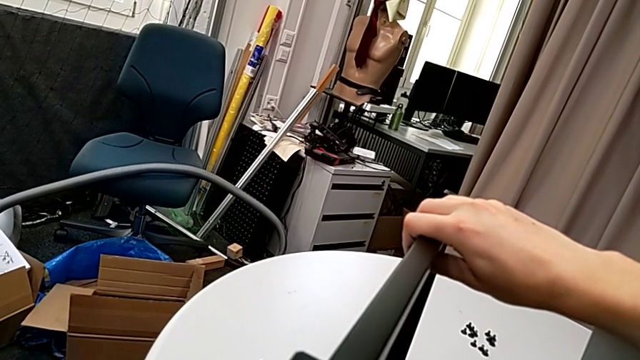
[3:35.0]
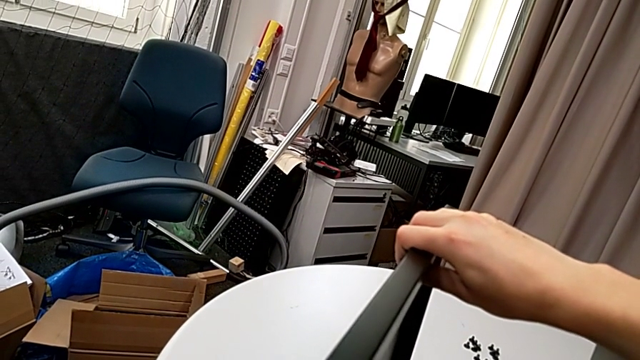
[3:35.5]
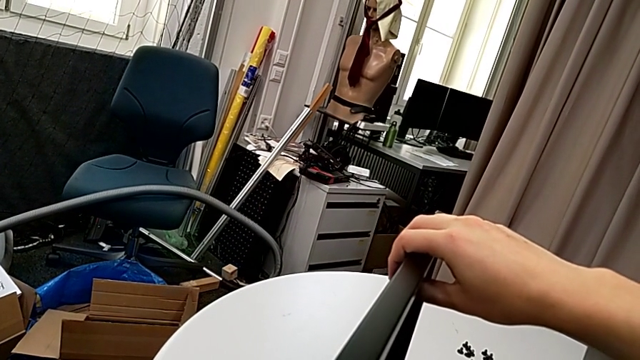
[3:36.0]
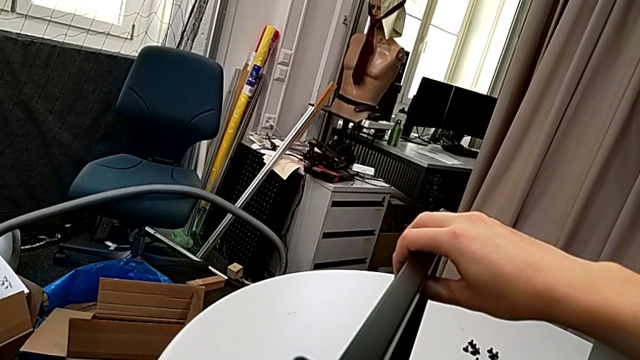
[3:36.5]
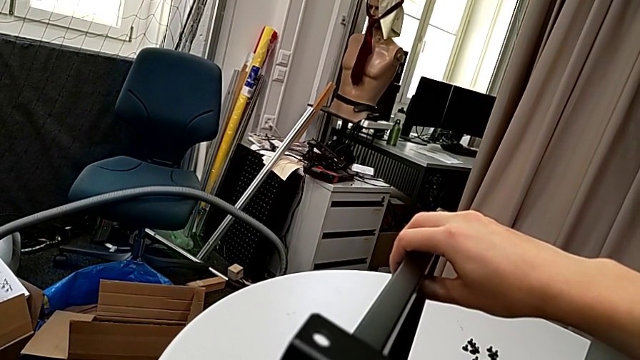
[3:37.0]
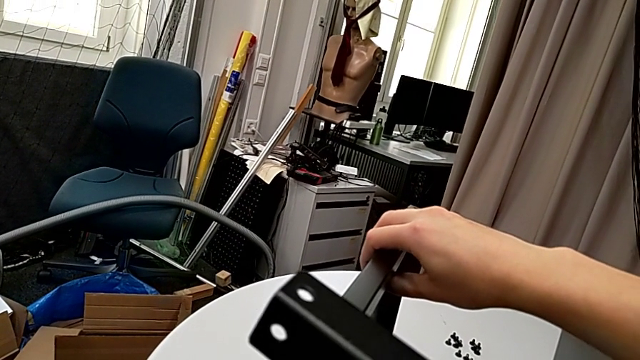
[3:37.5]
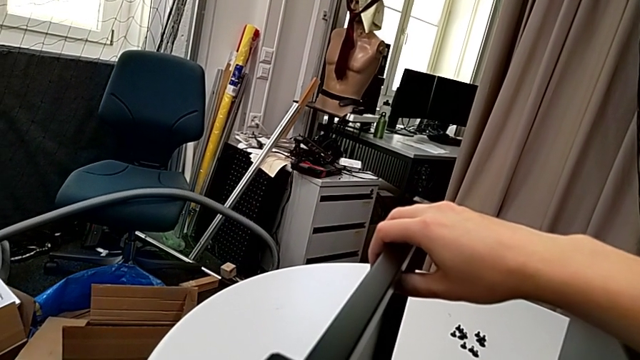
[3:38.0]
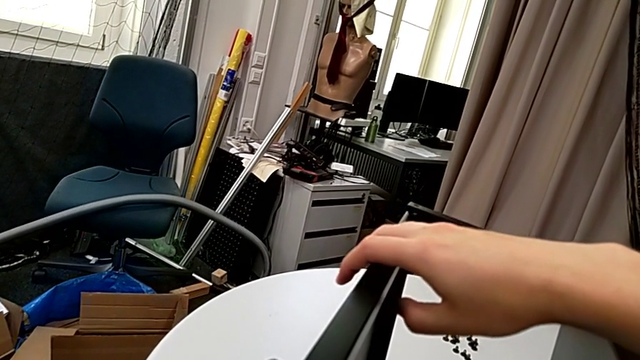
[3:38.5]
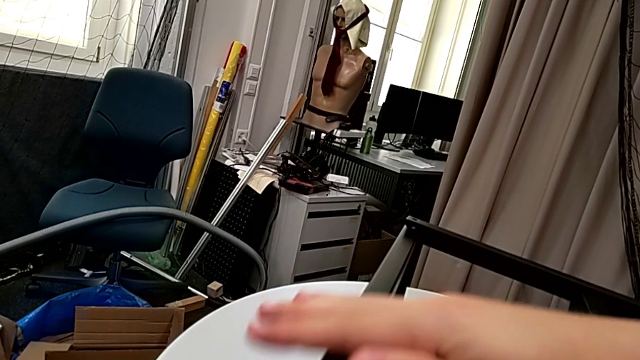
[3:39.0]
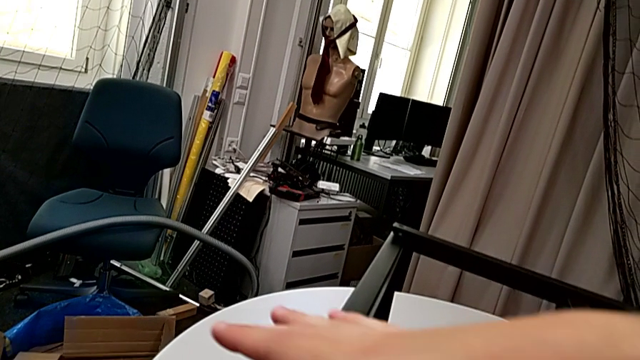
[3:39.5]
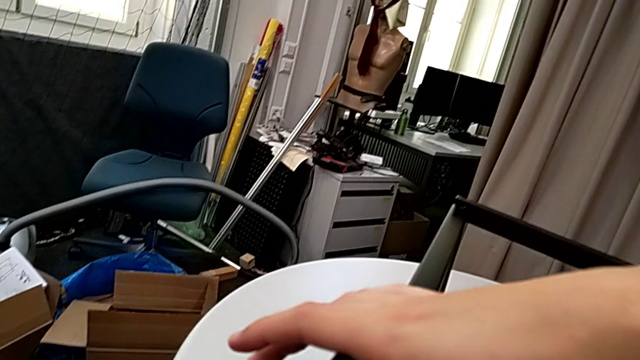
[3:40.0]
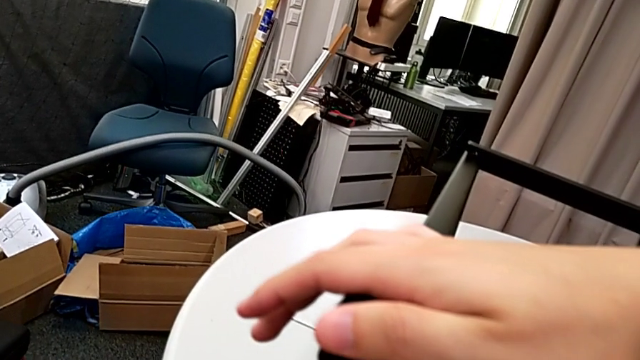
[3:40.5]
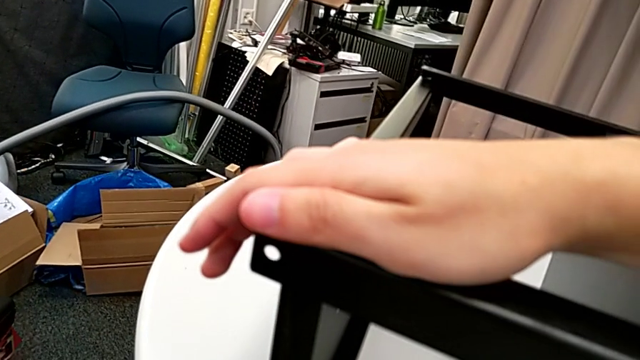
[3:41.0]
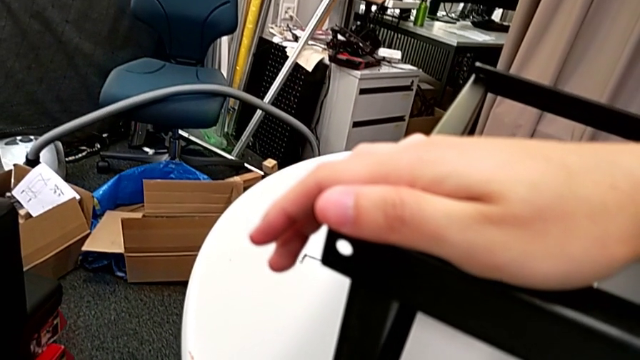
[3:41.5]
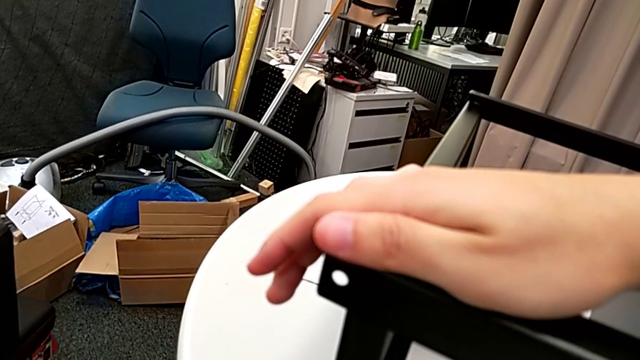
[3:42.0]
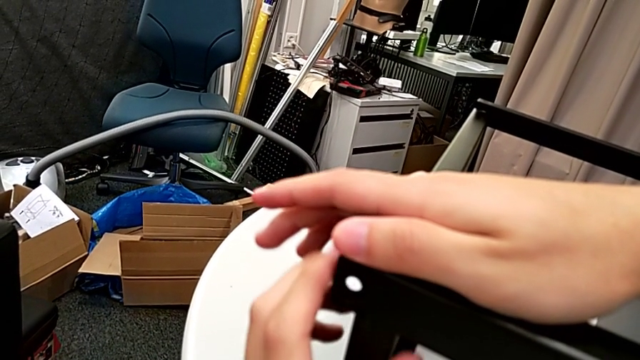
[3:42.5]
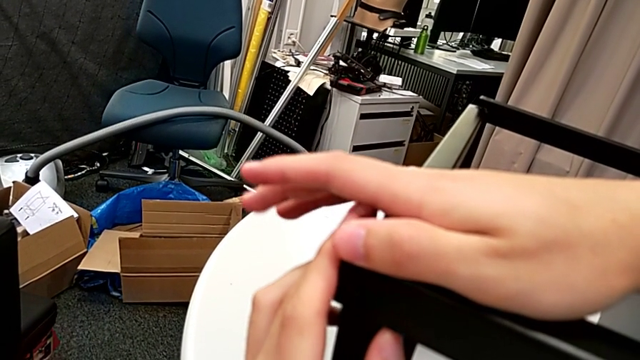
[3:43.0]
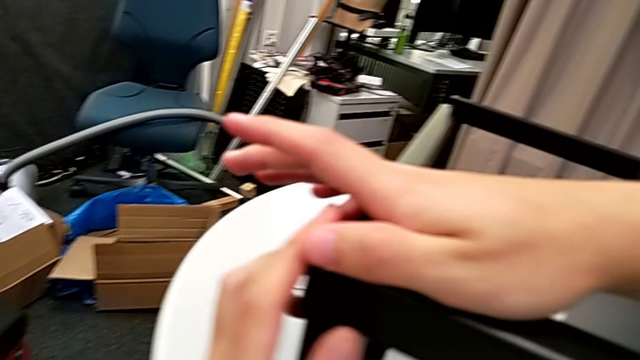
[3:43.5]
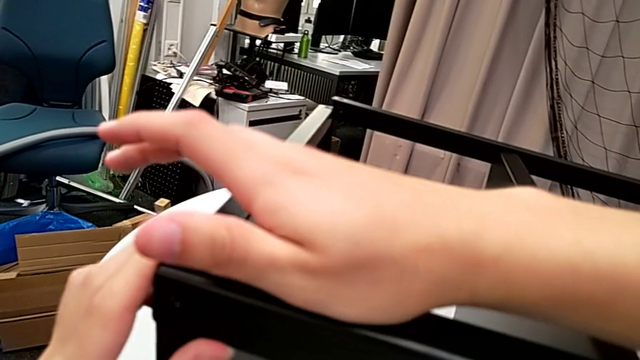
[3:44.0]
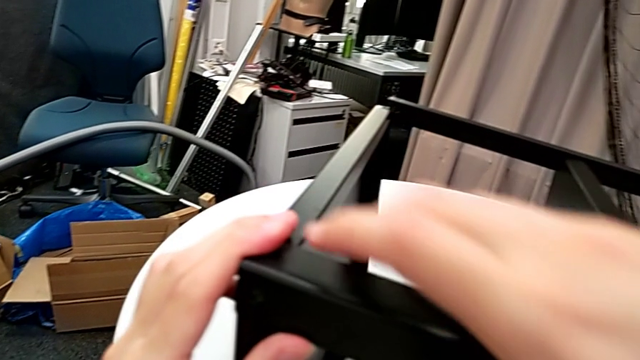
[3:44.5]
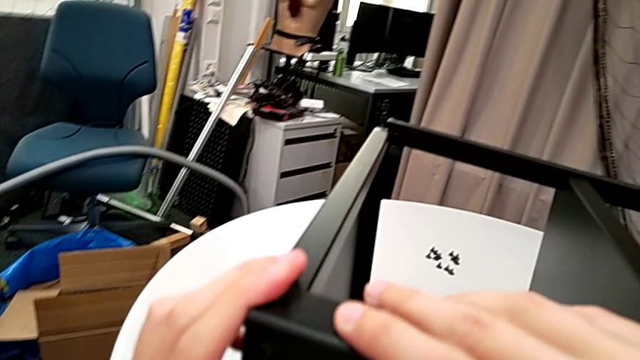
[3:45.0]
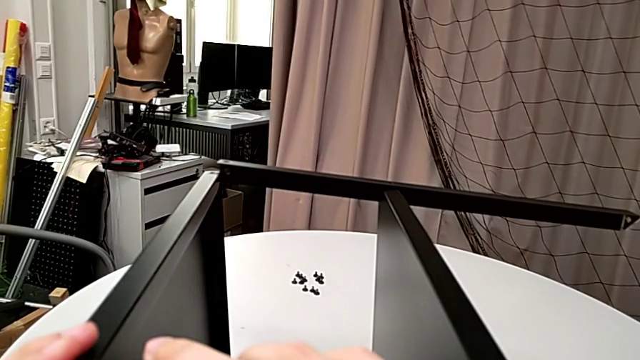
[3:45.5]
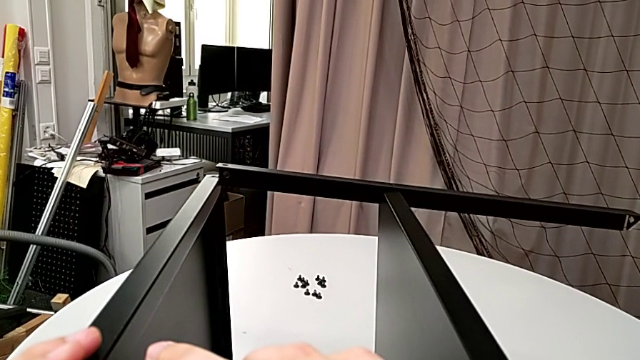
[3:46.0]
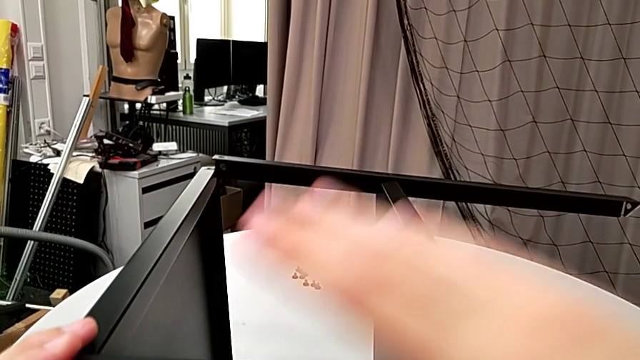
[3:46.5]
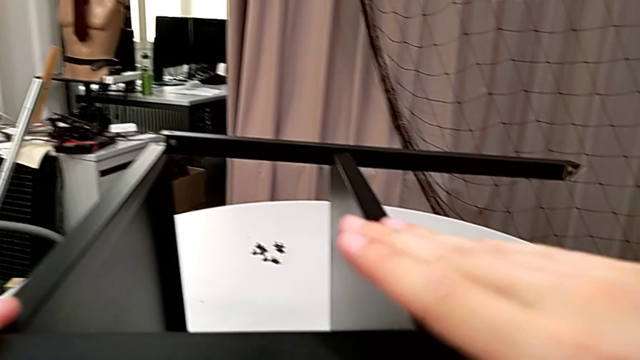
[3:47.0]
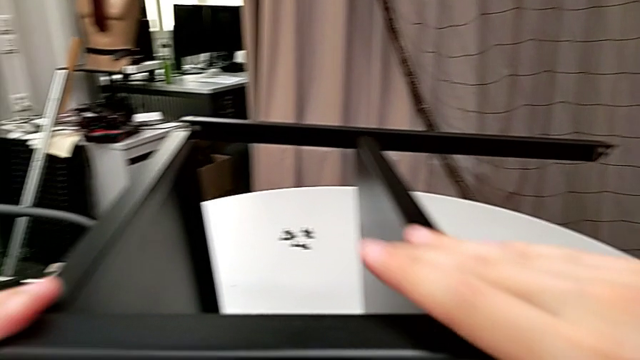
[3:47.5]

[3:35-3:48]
The camera wearer is finishing screwing the remaining four screws for the bottom tray. They wrongly keep aligning the tray and hold the nightstand.

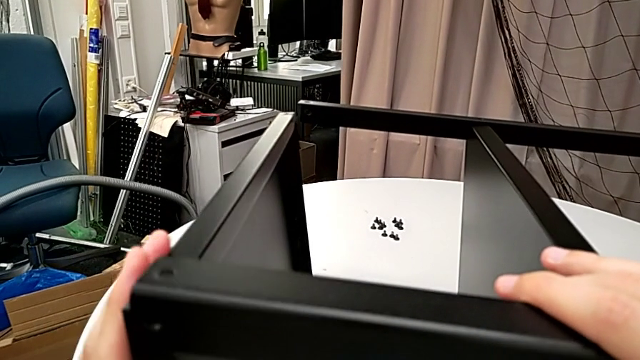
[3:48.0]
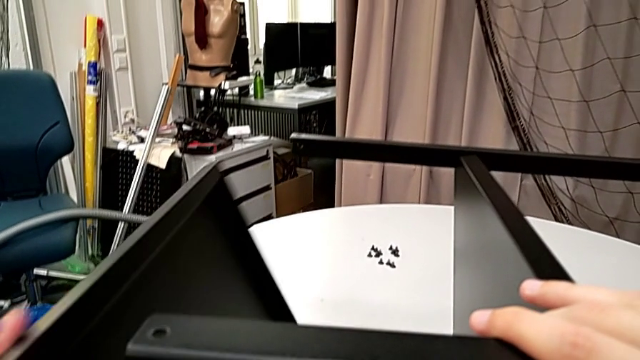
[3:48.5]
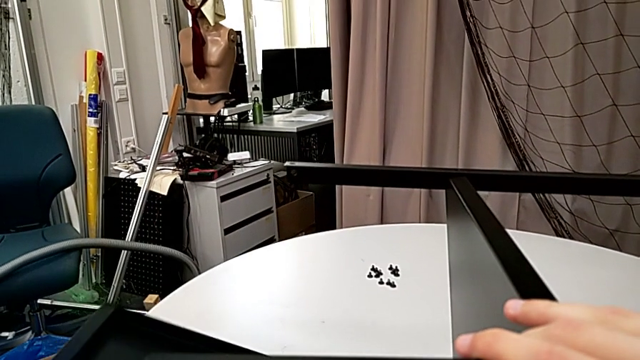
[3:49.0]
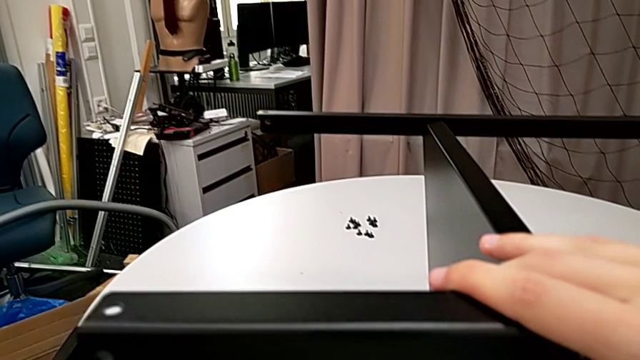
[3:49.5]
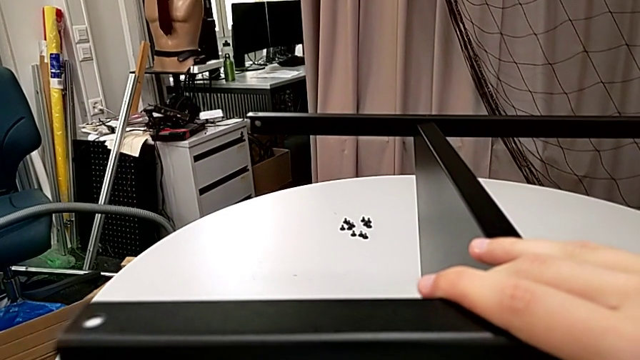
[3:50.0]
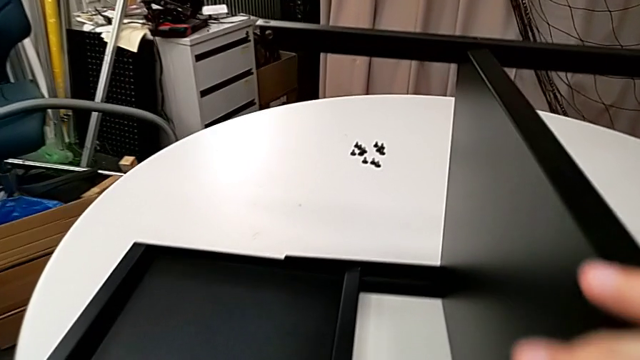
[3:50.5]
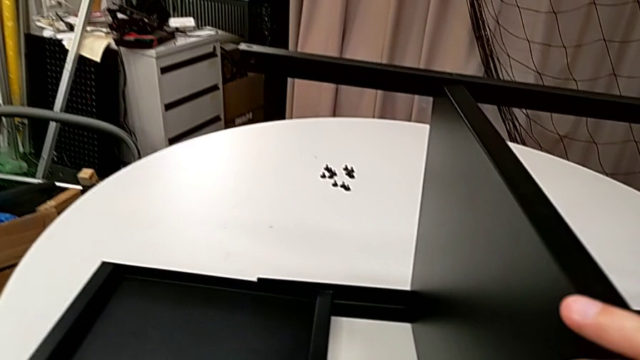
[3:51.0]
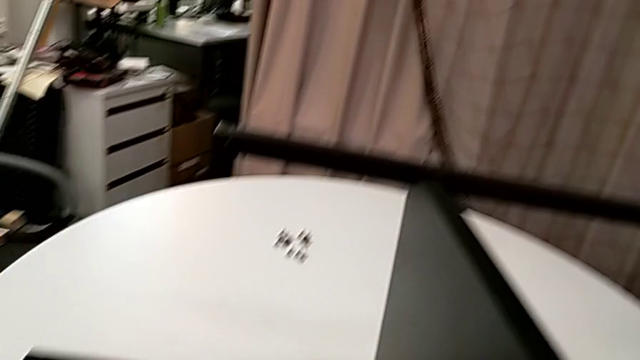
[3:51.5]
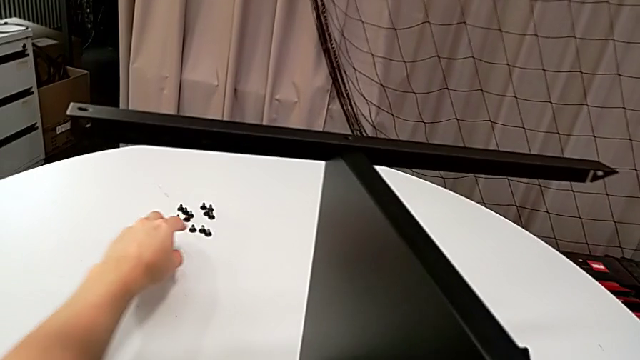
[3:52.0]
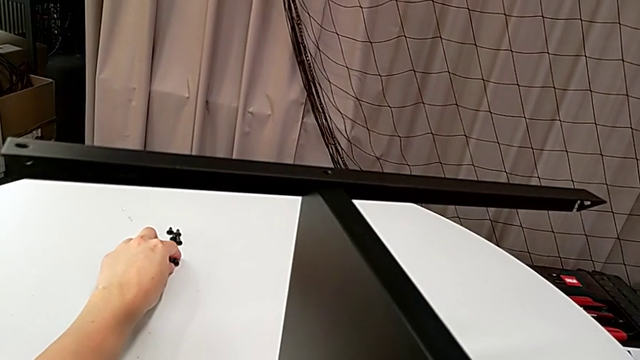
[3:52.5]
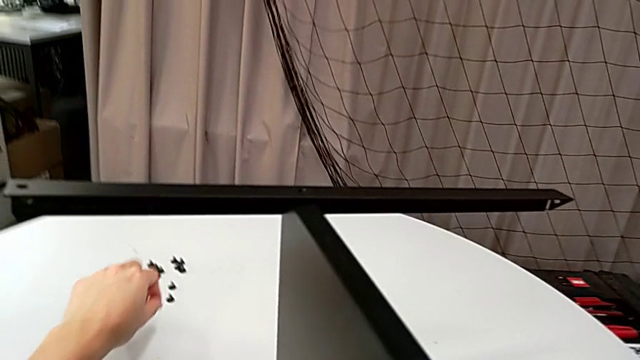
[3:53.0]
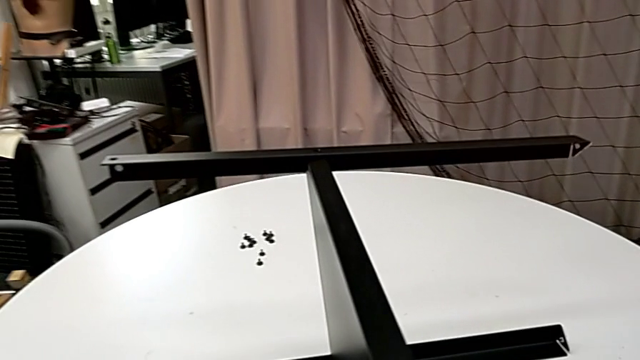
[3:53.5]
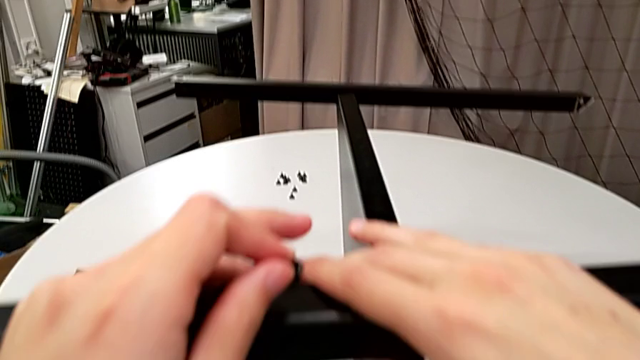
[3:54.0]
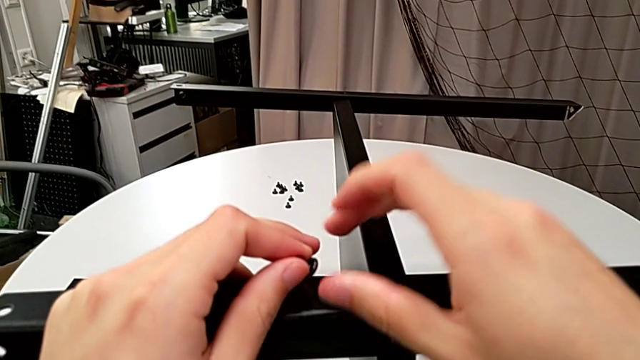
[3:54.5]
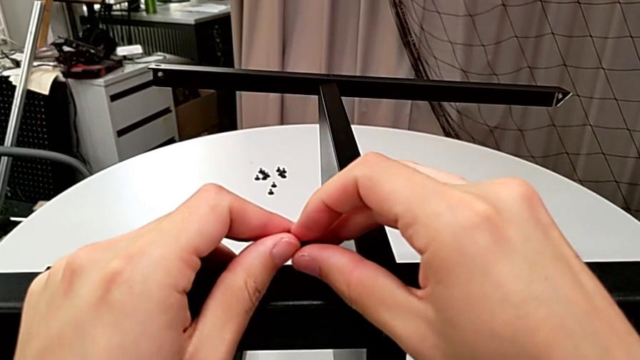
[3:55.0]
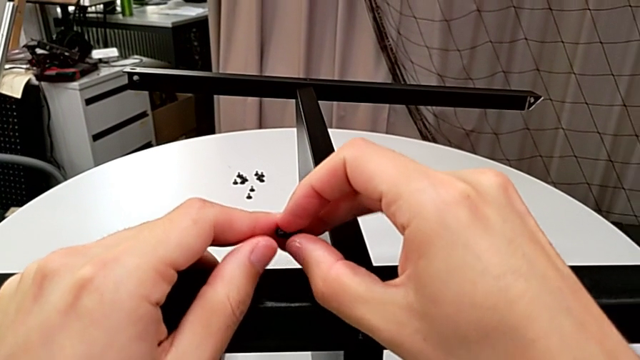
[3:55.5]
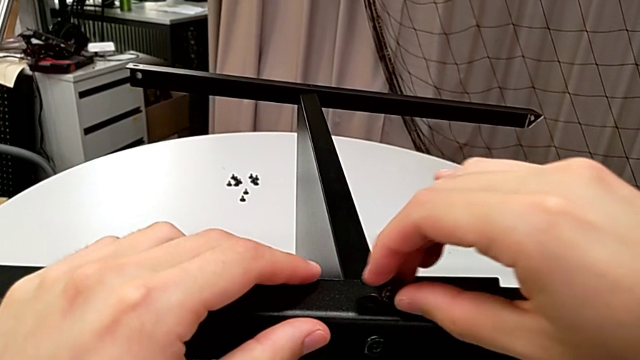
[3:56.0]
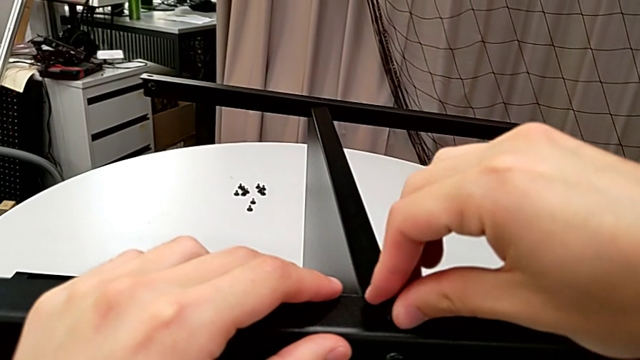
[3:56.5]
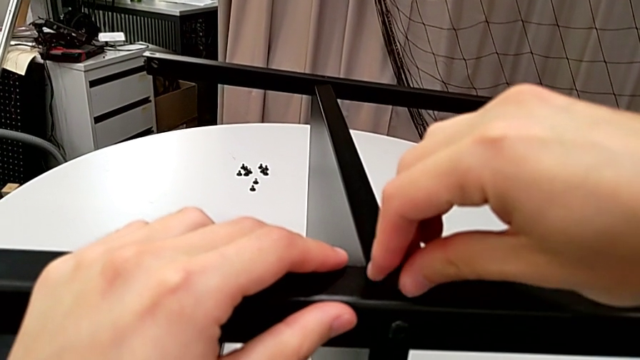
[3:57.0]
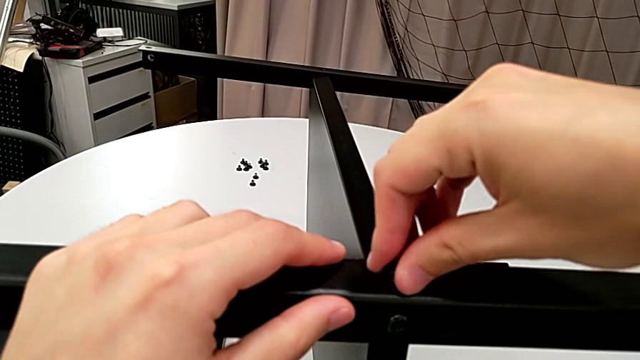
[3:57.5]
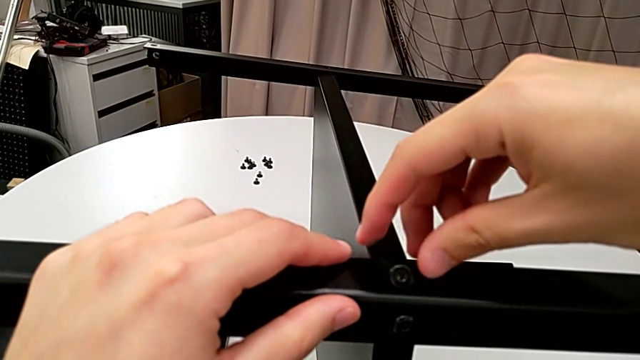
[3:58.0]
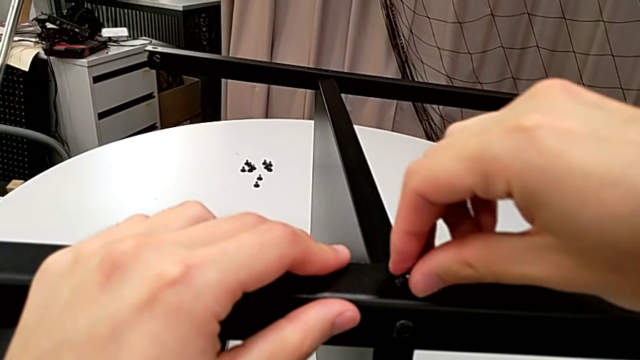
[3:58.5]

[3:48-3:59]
The camera wearer is finishing screwing the remaining four screws for the bottom tray. They withdraw the tray, place it, grab the hex socket head twice, insert it and begin to align it.
